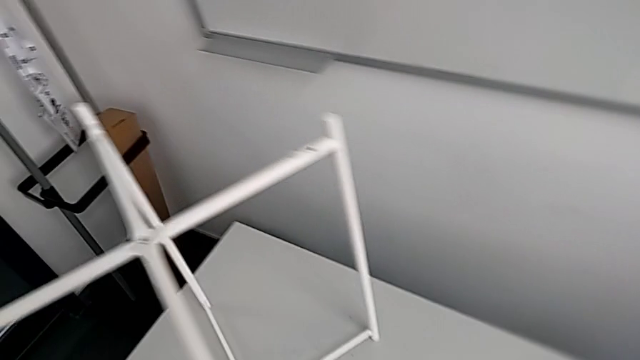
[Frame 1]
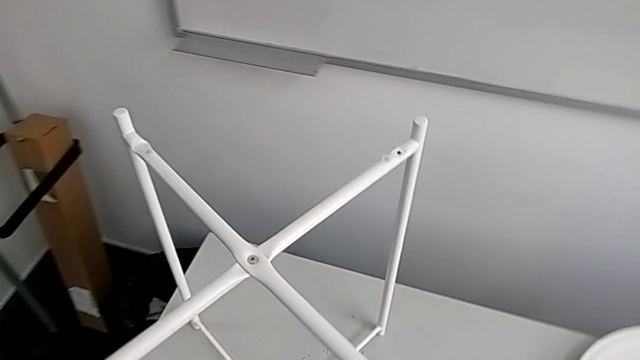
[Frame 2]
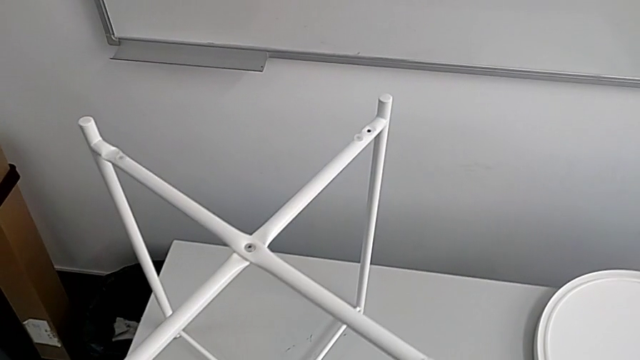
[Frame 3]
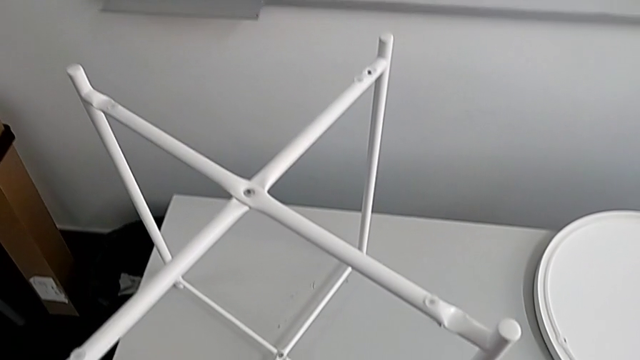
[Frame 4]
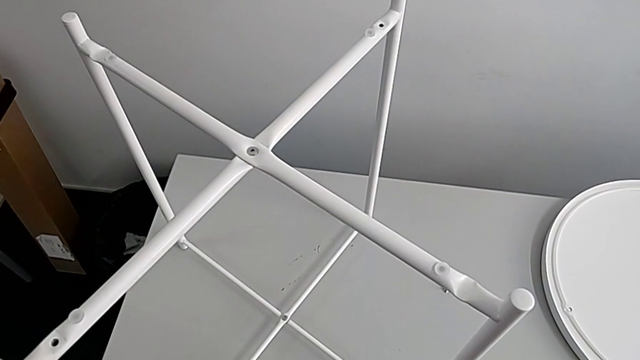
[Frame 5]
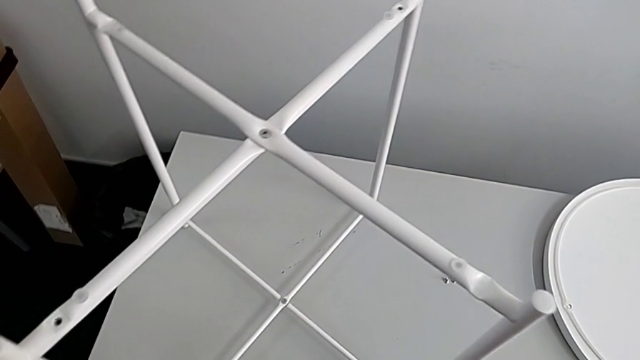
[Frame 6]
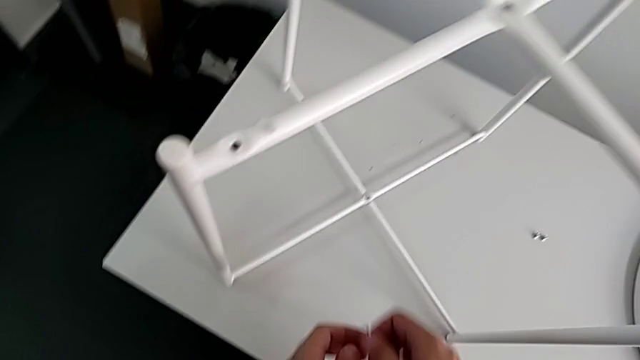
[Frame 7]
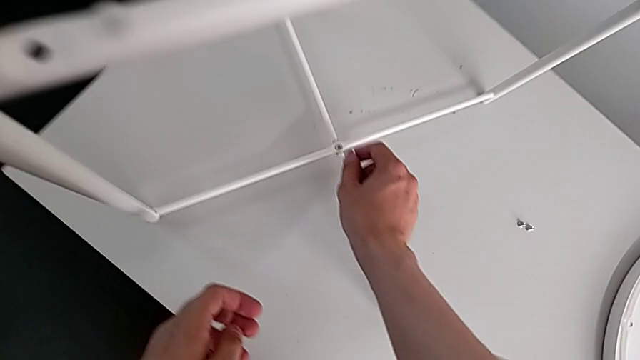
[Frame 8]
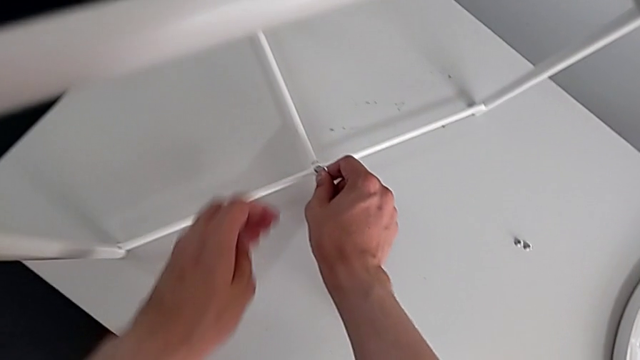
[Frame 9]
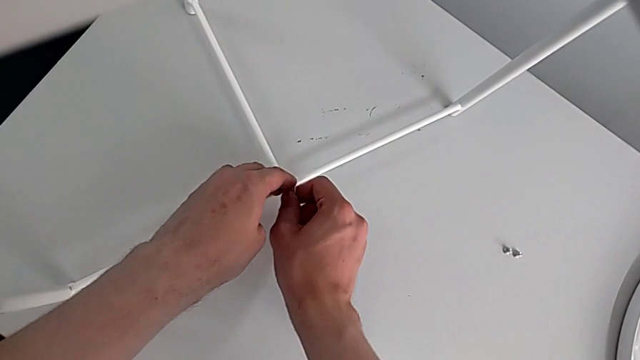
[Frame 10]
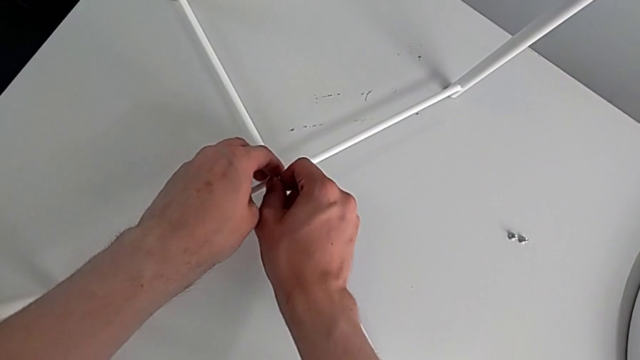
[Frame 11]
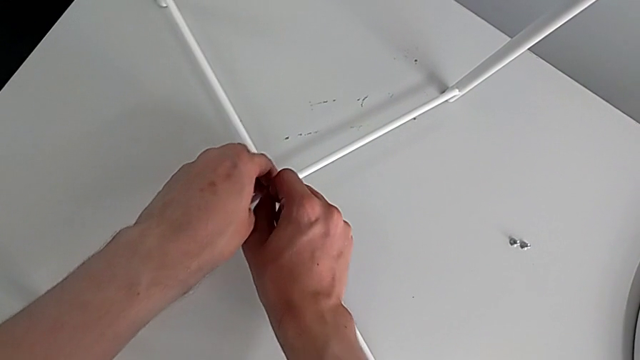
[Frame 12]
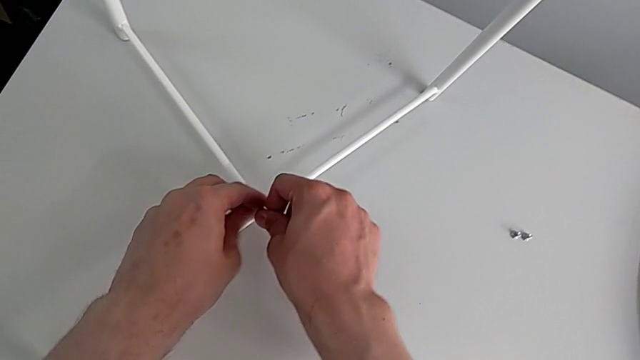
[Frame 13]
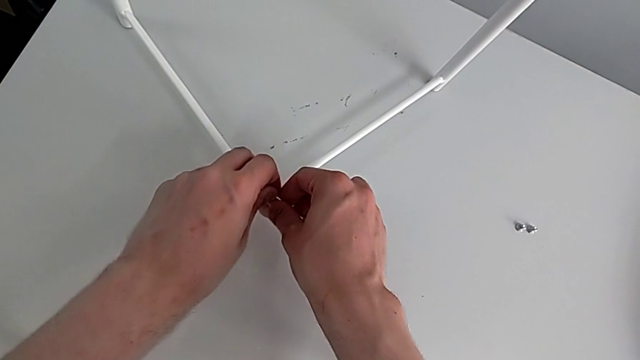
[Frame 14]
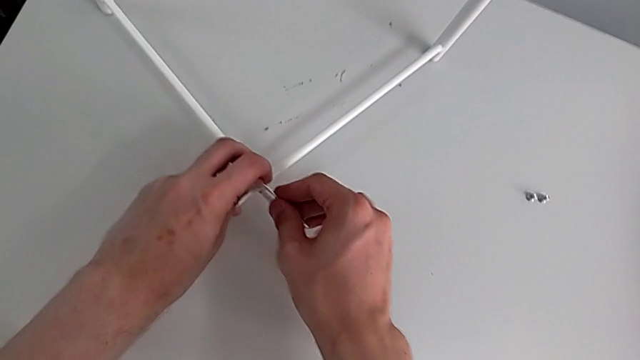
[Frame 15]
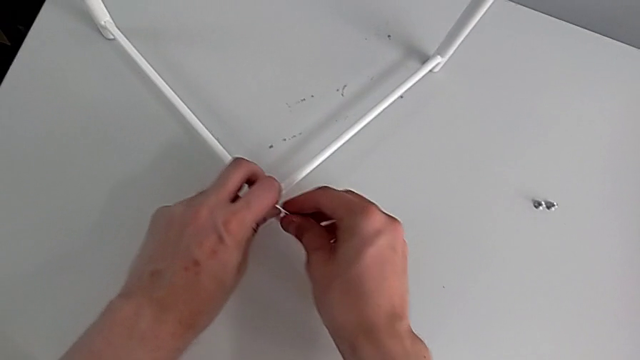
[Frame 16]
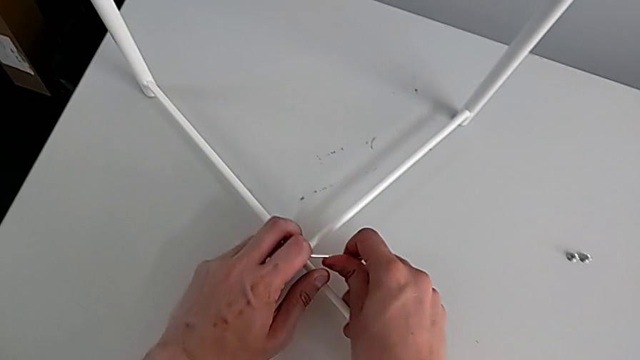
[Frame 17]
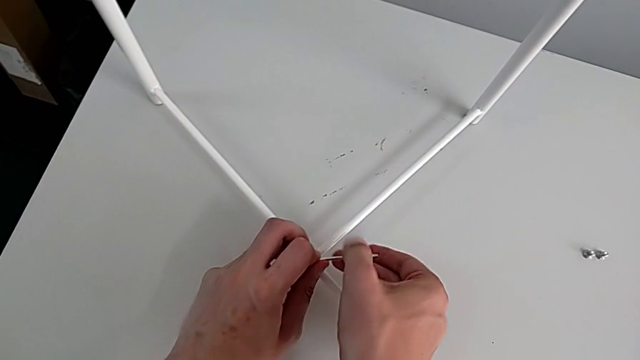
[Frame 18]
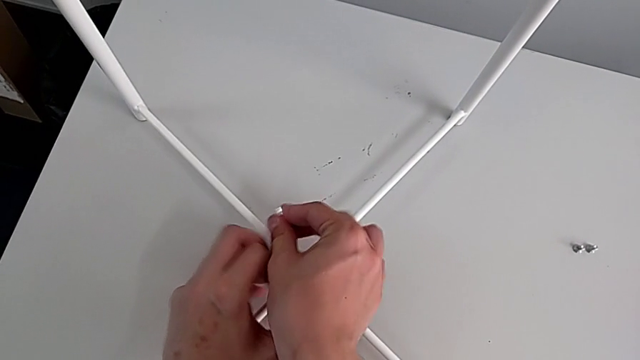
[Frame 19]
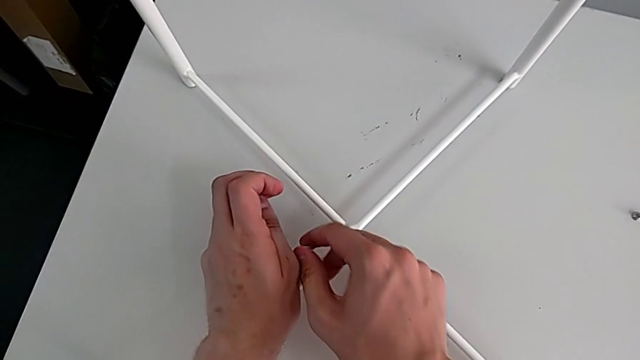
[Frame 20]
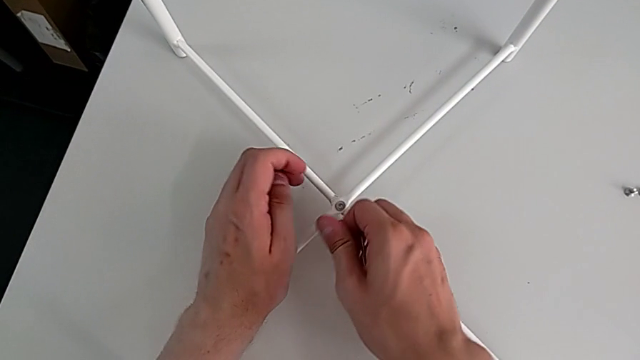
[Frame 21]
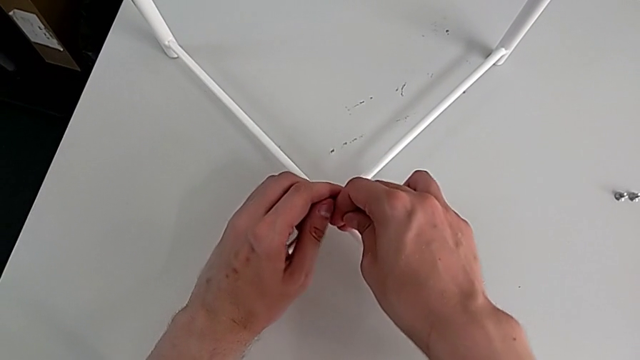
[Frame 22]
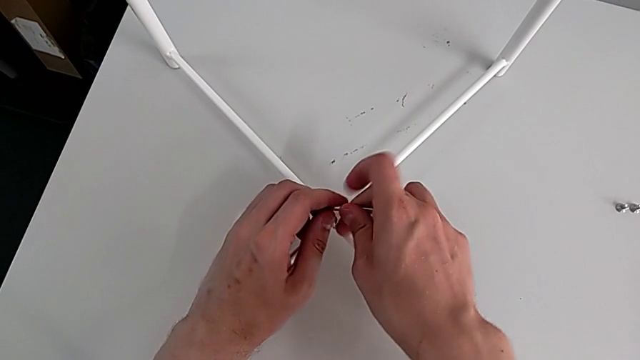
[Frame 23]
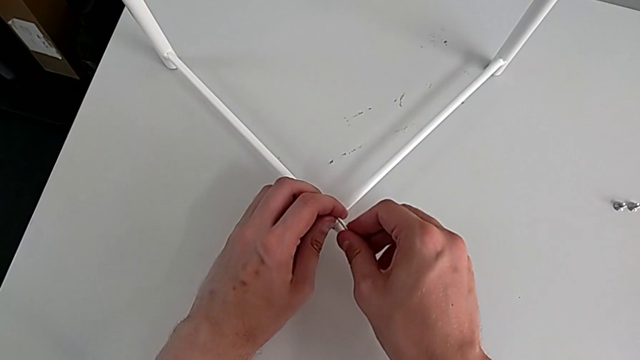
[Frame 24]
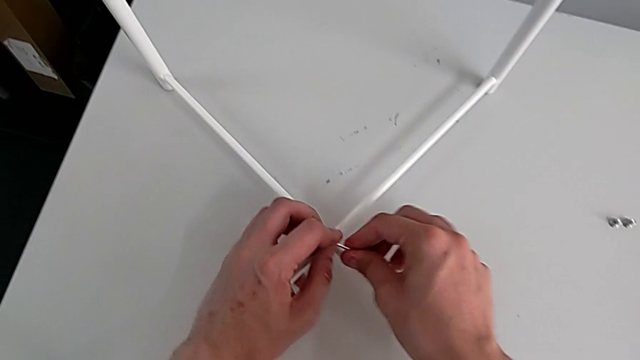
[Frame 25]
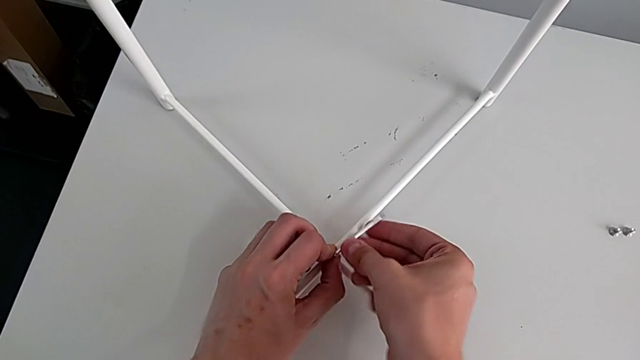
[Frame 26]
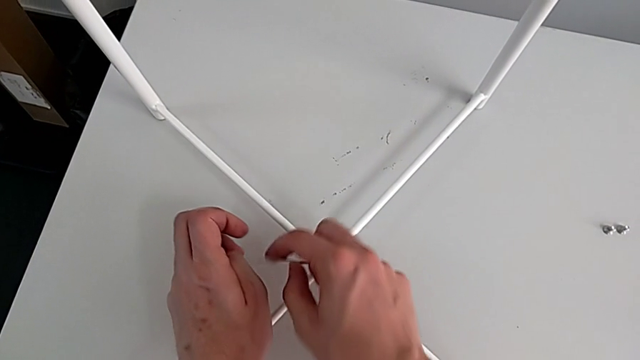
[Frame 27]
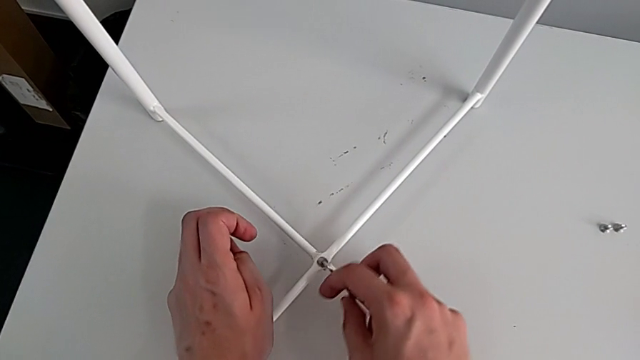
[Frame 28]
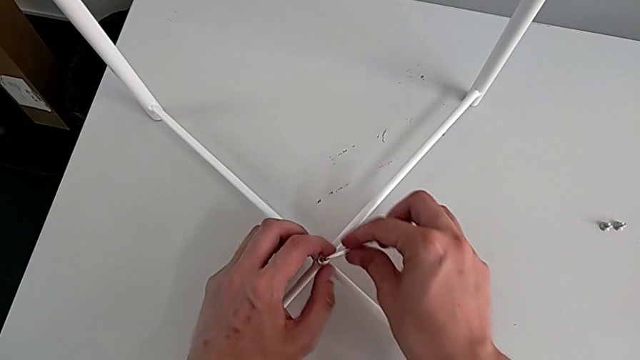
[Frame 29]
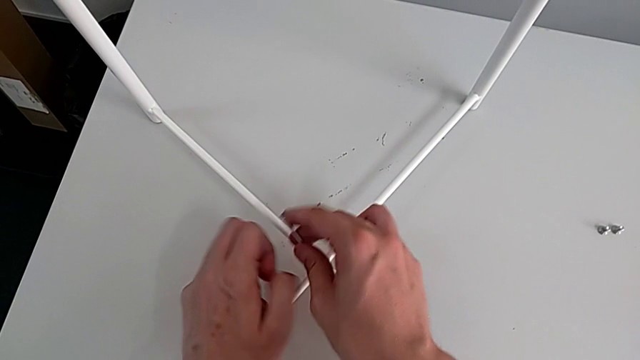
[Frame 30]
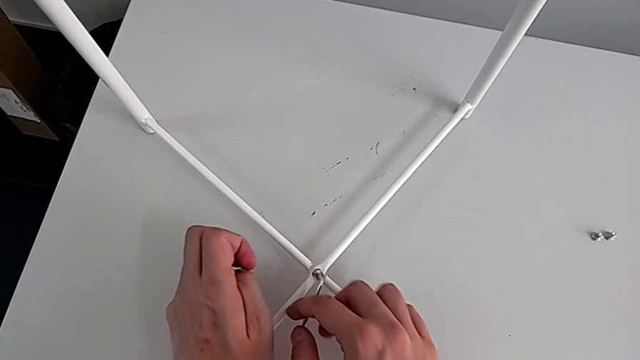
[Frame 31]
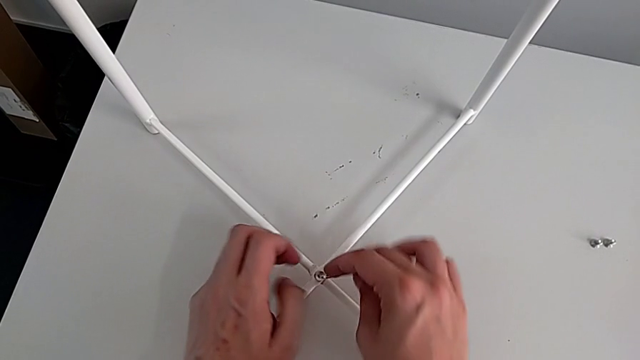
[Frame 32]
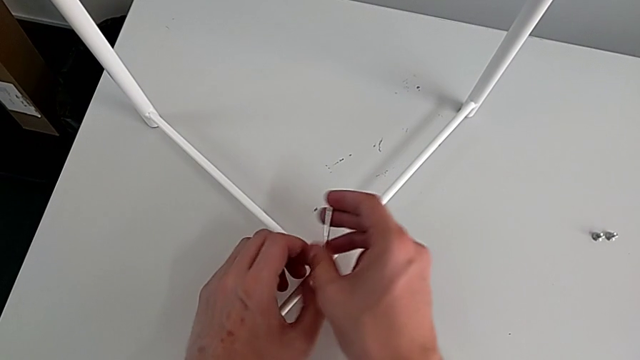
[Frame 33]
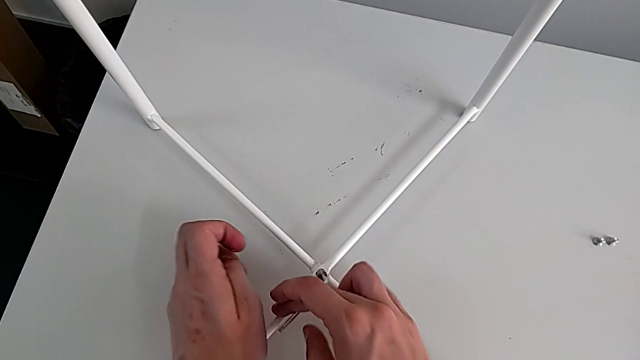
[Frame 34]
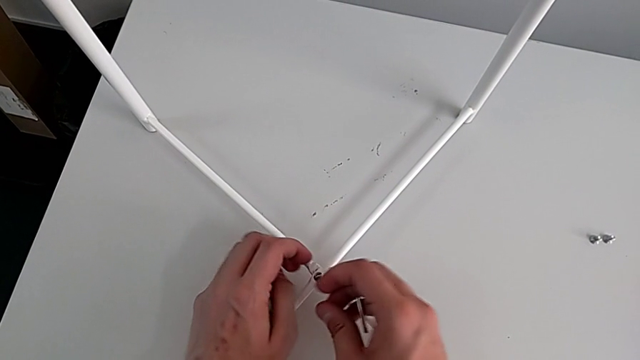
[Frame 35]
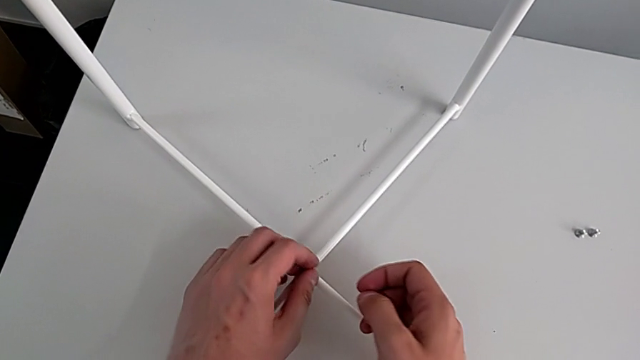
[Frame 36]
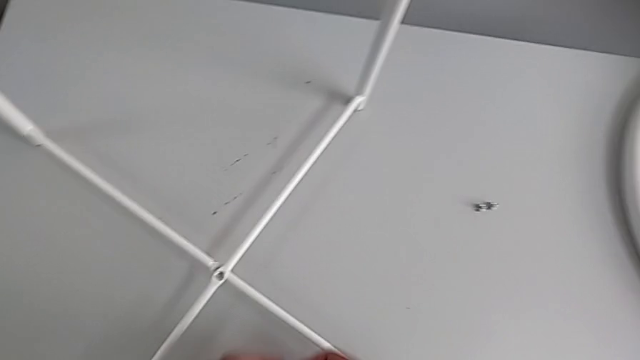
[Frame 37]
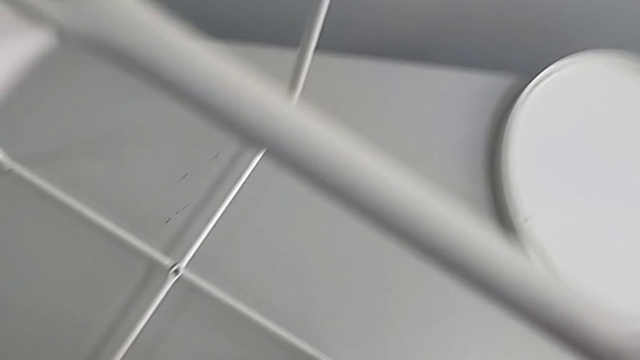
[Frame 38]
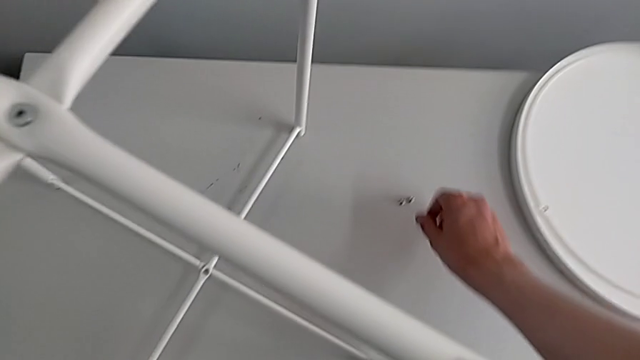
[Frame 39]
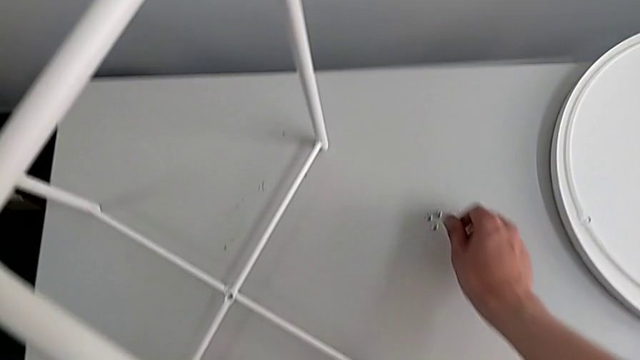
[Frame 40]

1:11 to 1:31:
The camera wearer unscrews the bottom hex socket head of the legs. They approach the hex socket head, insert the Allen wrench, unscrew the hex socket head, wrongly drop the Allen wrench, insert it, unscrew the hex socket head, withdraw the Allen wrench, disassemble the hex socket head and place it.

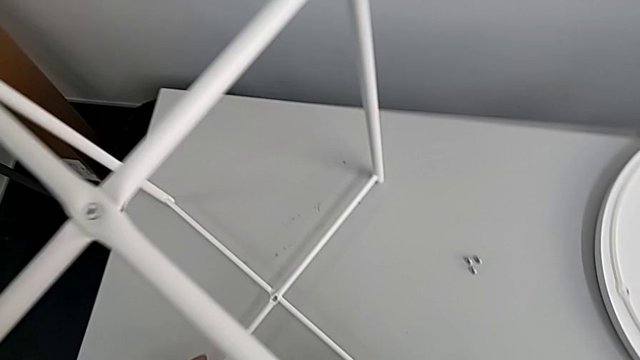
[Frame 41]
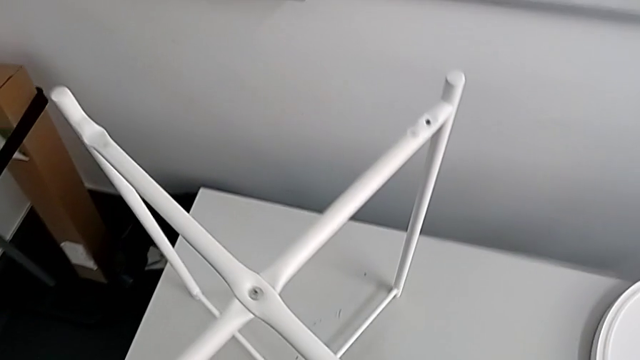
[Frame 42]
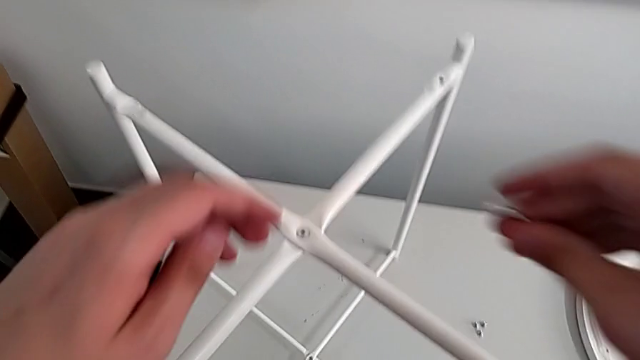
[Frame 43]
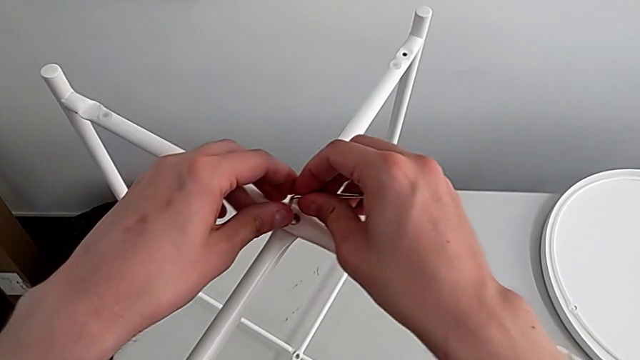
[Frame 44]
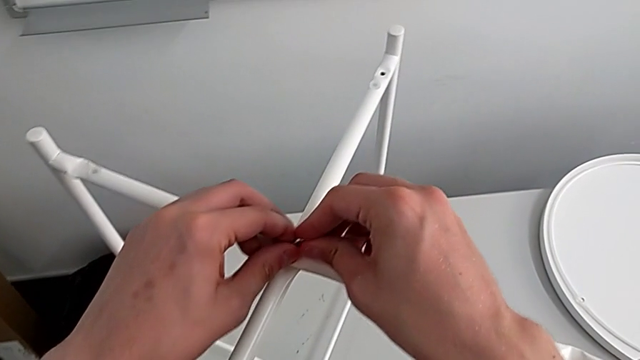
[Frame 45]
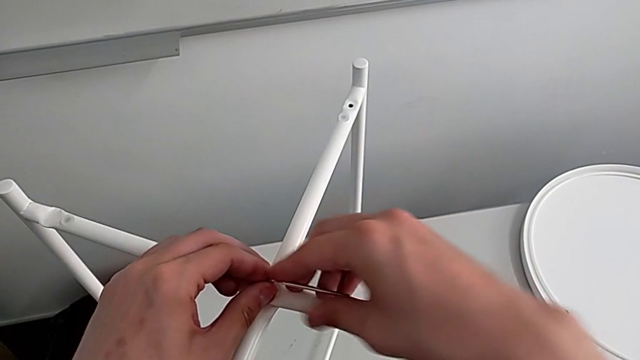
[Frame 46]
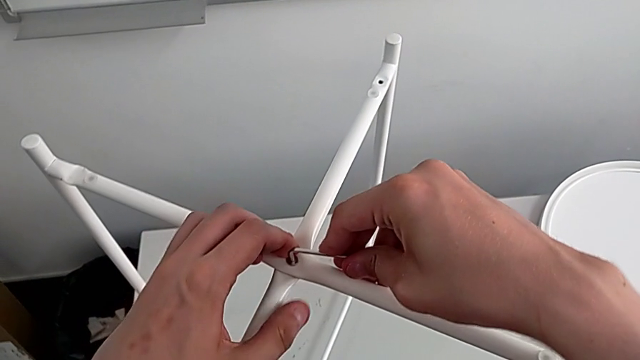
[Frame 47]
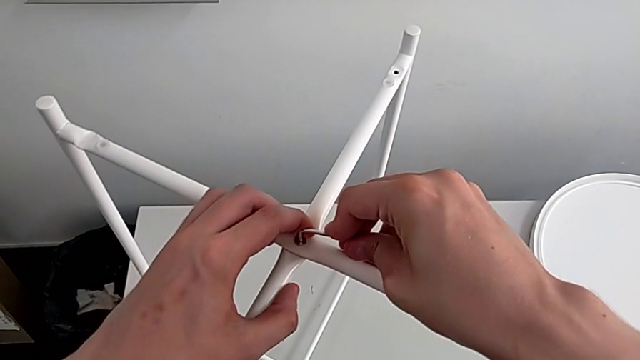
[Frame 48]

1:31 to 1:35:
The camera wearer is unscrewing the top hex socket head of the legs. They approach the hex socket head and insert the Allen wrench.
